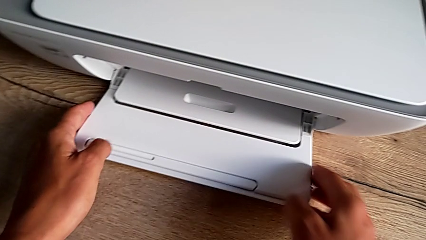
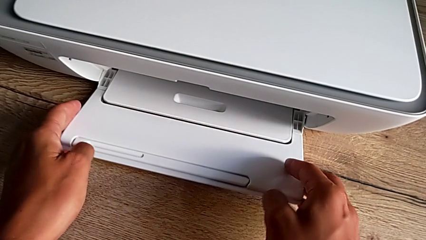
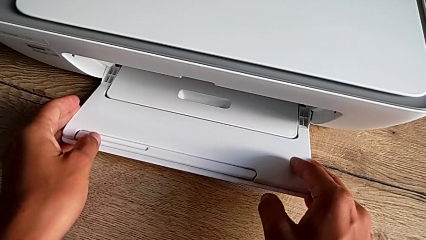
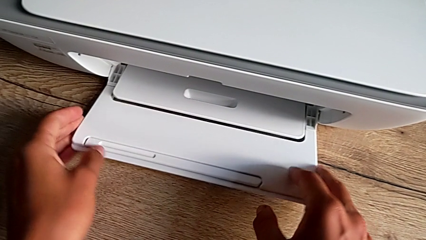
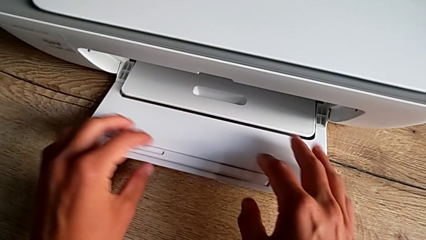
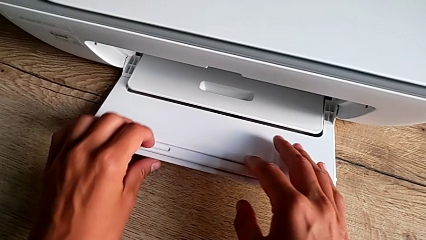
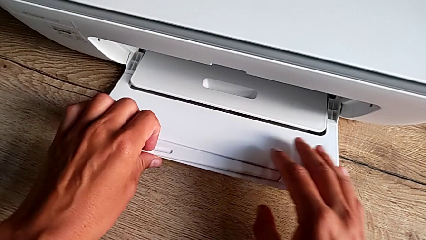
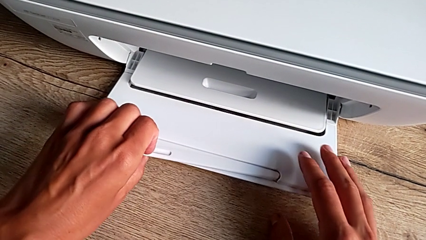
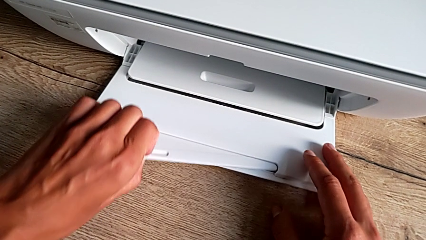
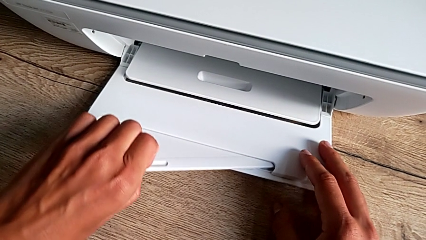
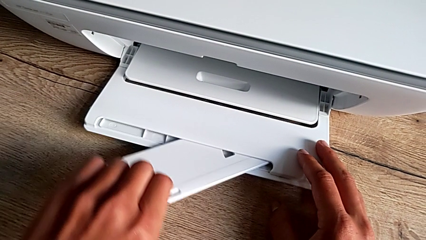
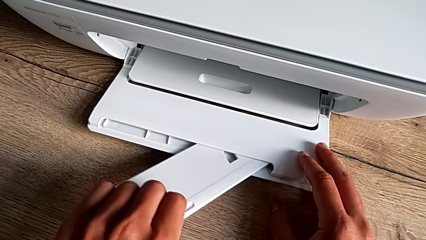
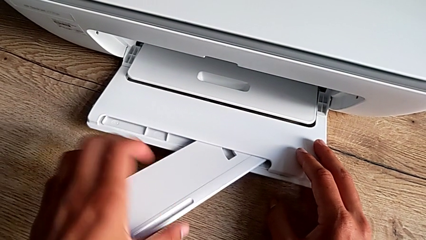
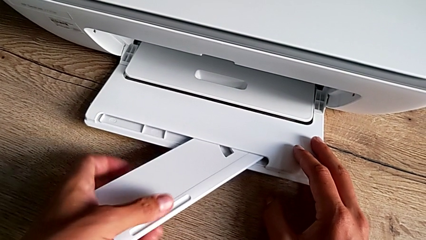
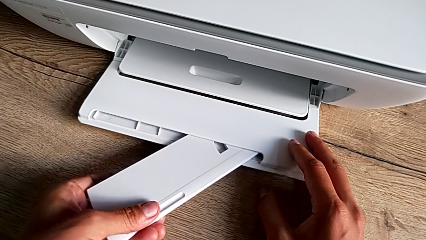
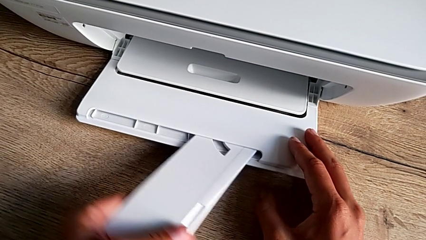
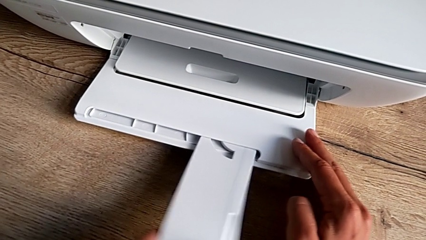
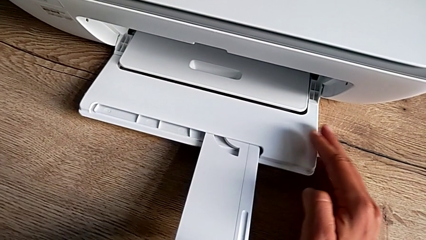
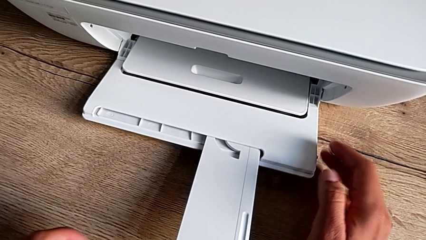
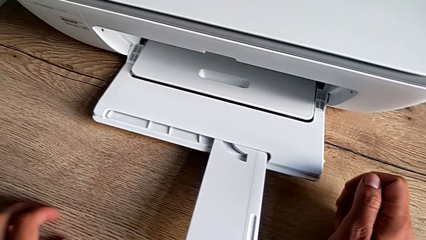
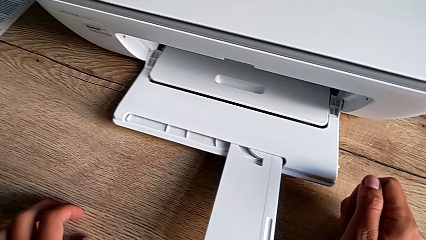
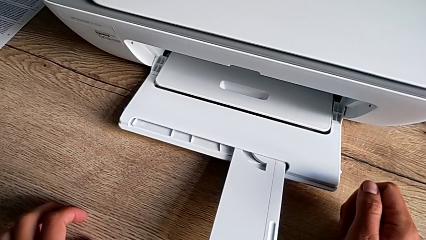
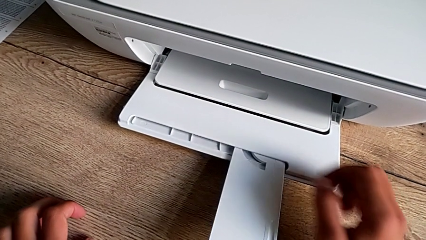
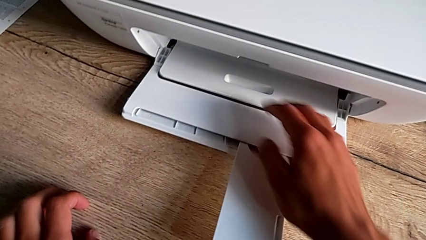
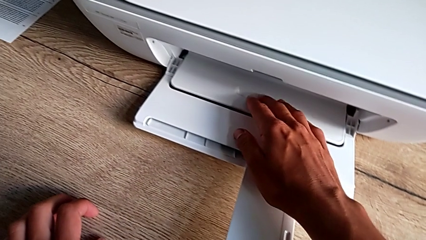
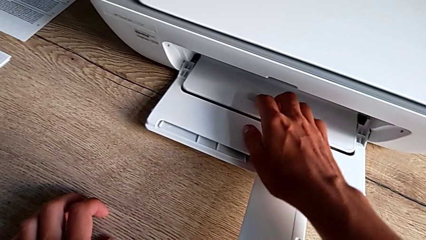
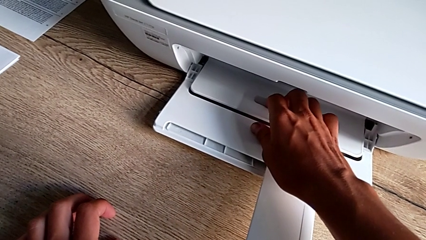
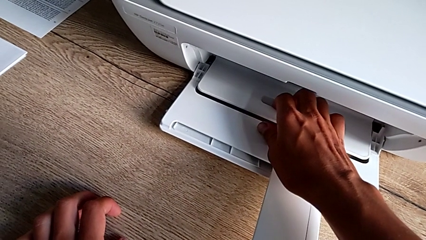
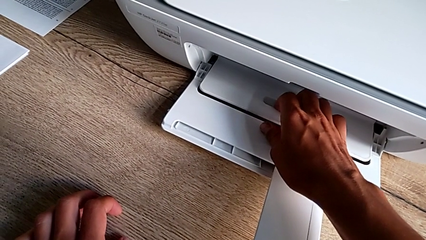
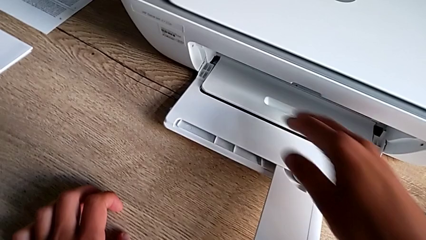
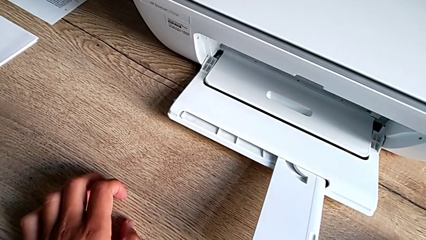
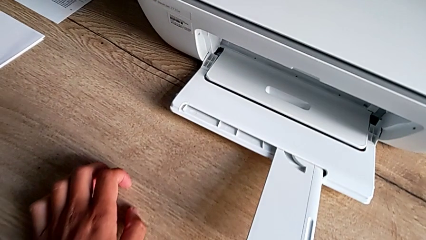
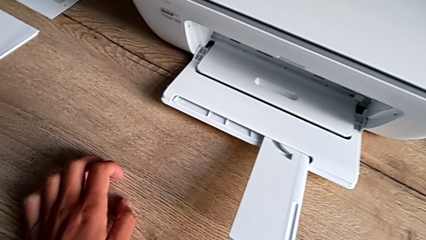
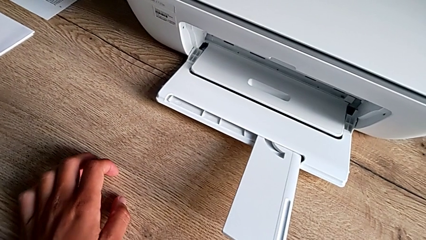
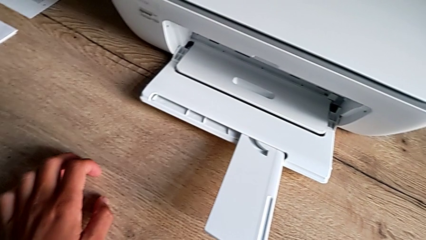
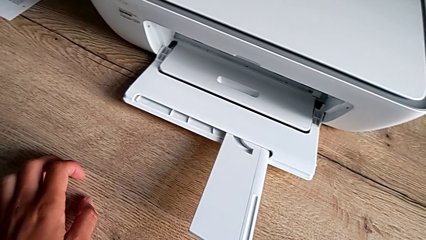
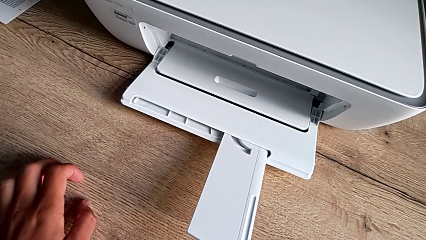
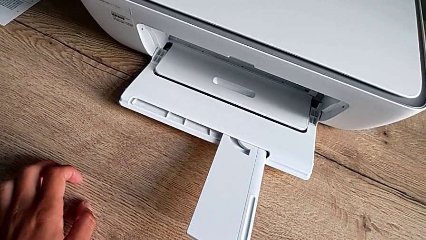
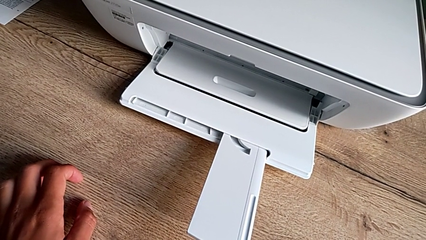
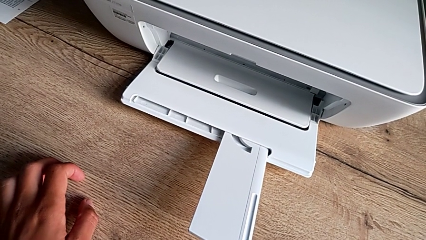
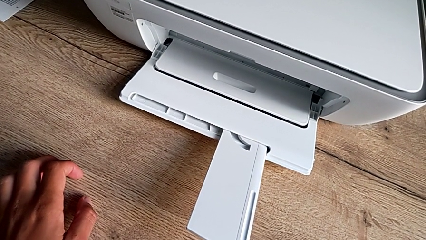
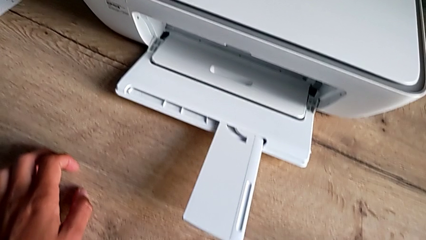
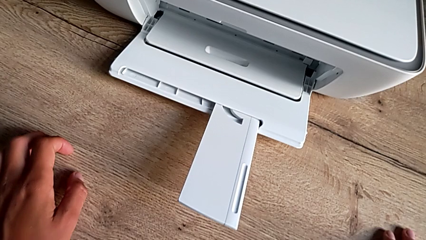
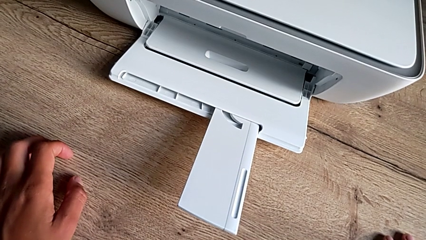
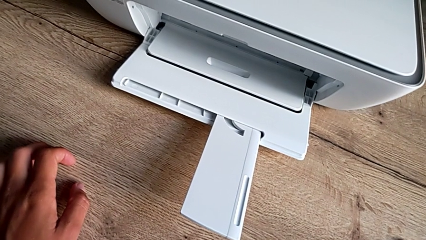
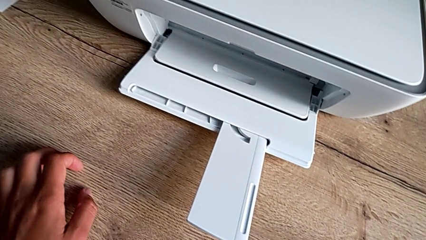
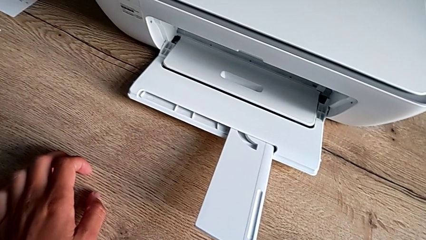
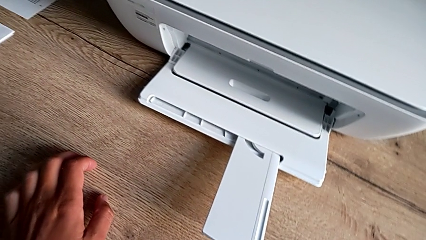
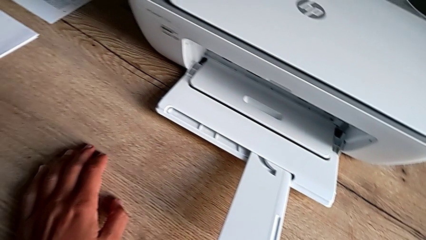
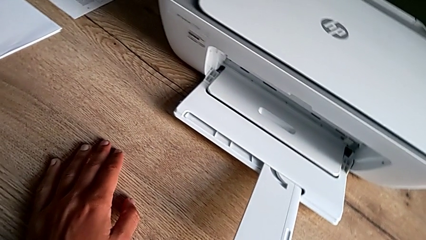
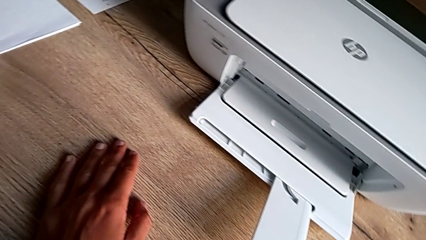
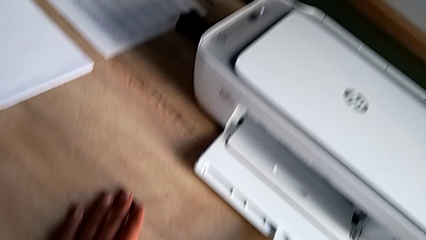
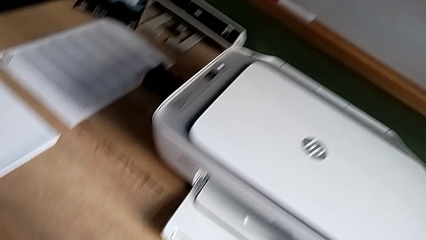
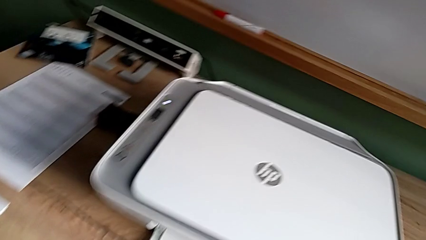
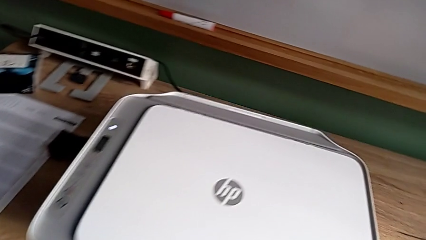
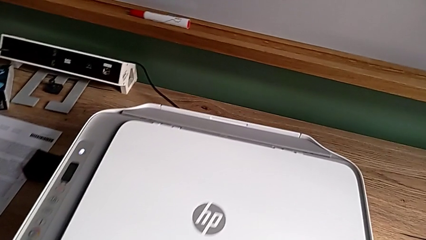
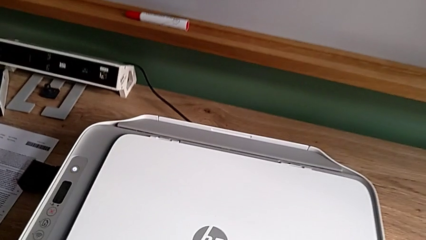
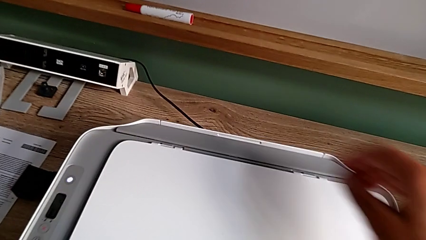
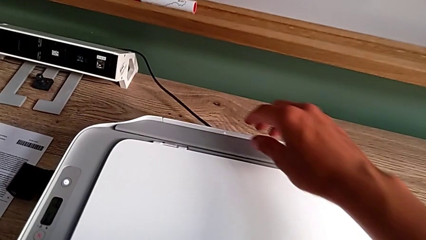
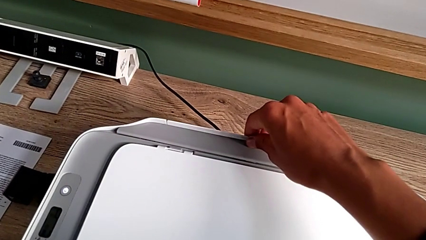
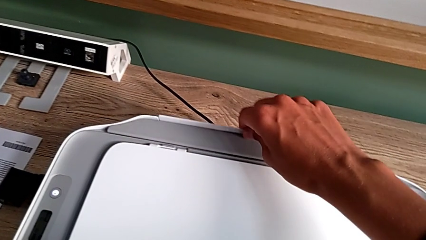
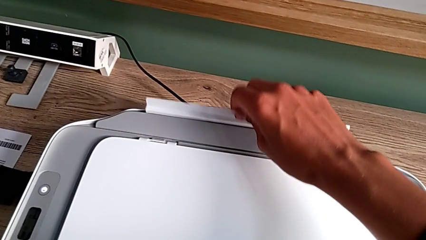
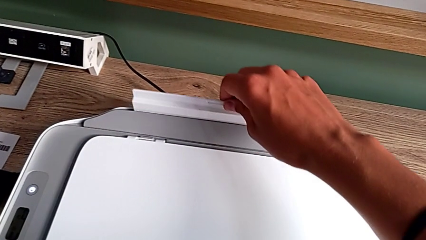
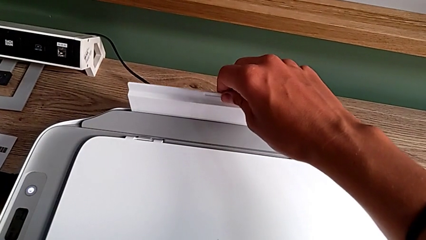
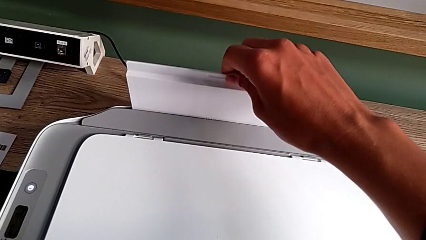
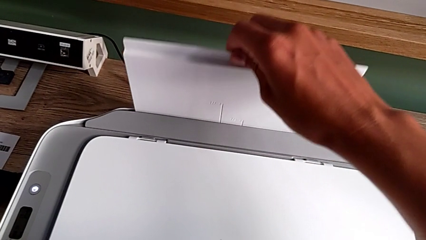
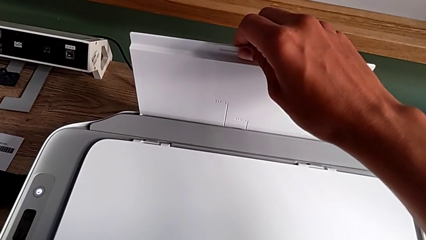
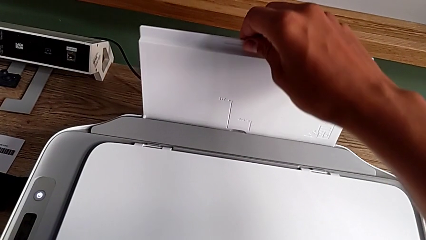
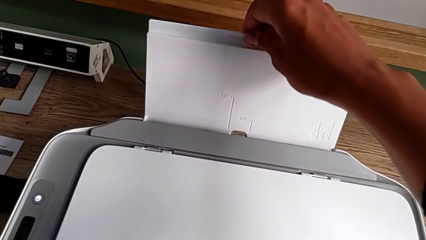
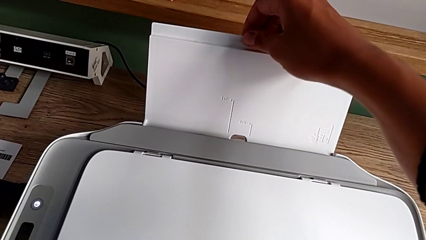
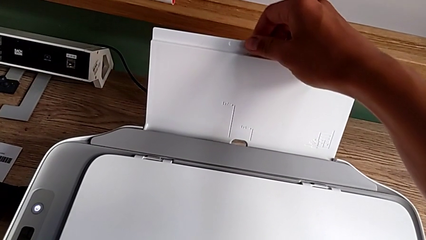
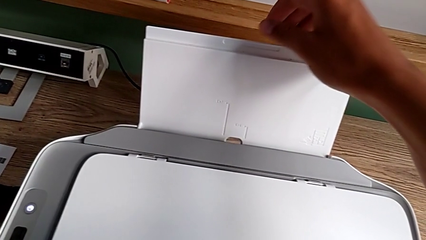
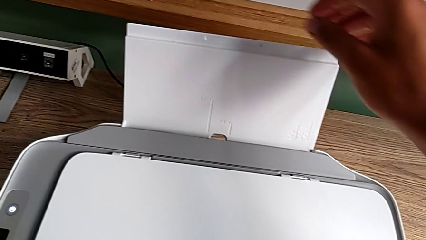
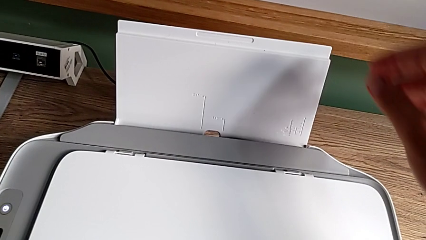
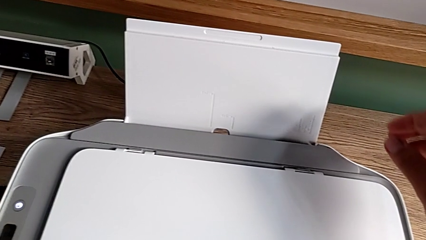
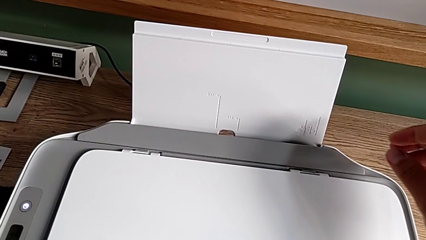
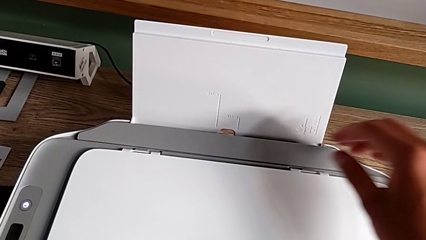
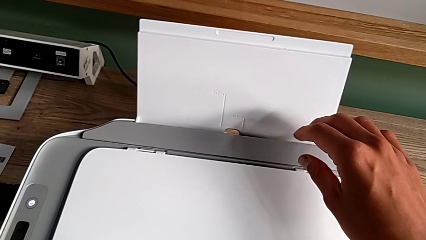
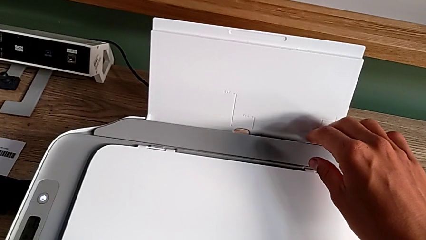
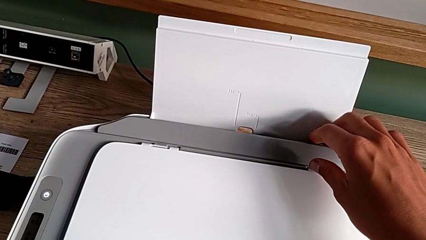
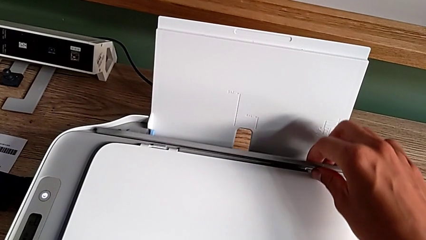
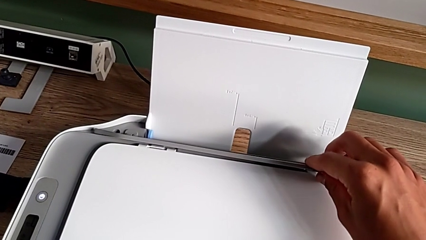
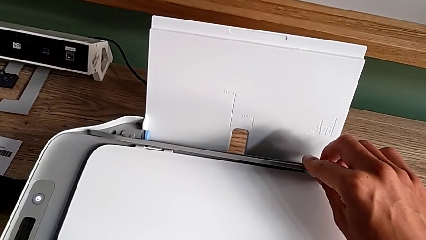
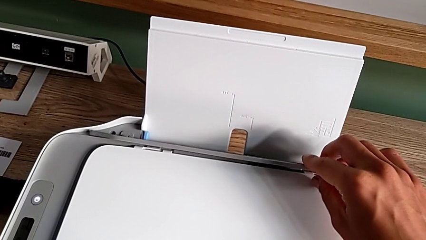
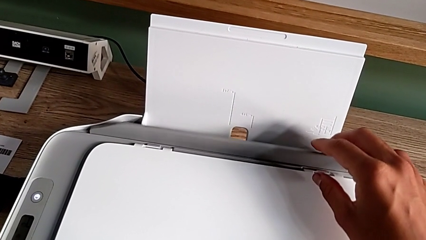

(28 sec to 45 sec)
The camera wearer is opening the tray. They pull the tray shield and pull the paper tray.
